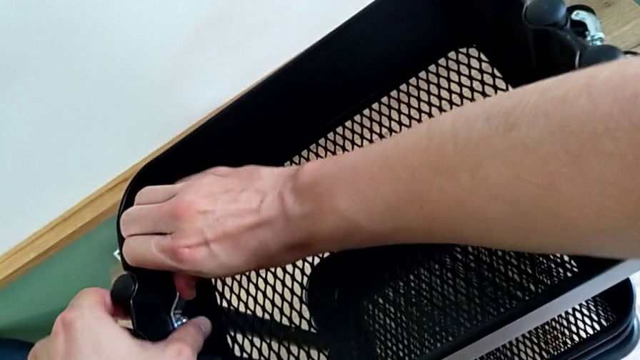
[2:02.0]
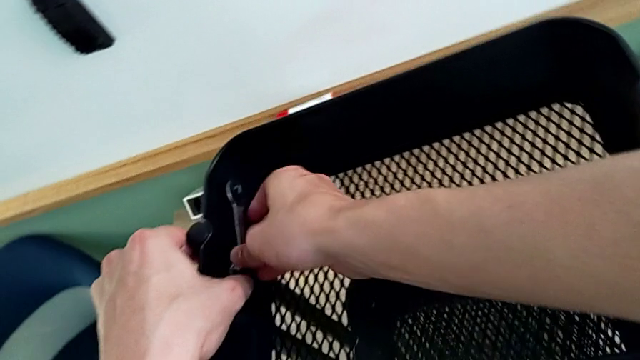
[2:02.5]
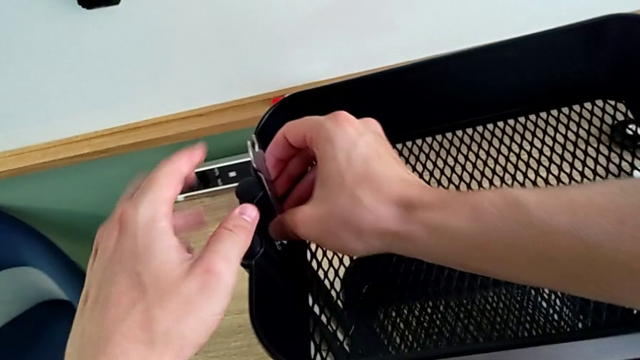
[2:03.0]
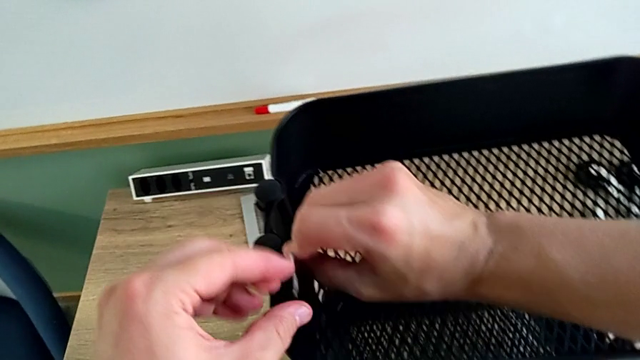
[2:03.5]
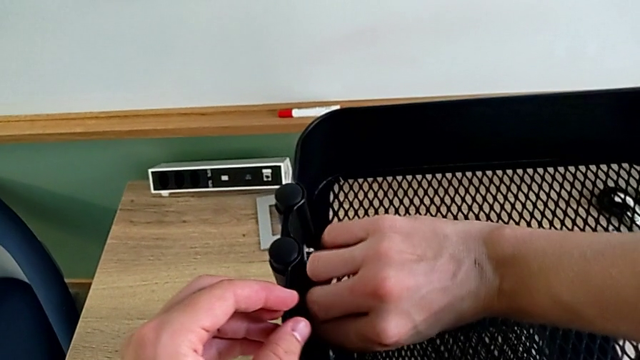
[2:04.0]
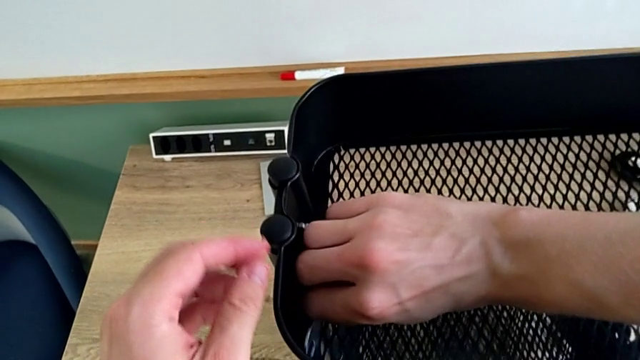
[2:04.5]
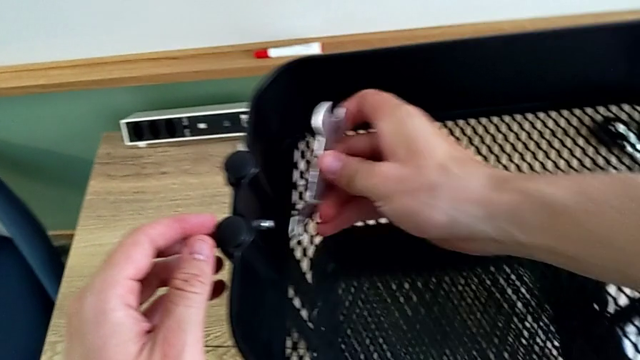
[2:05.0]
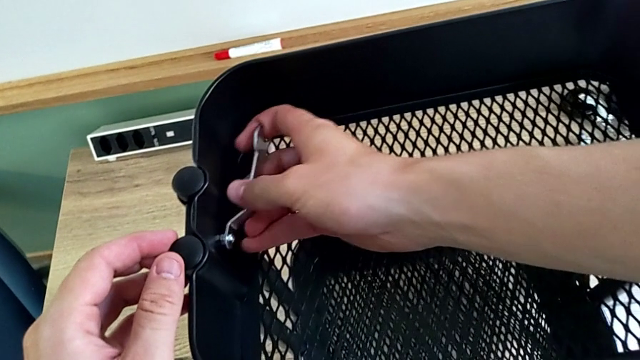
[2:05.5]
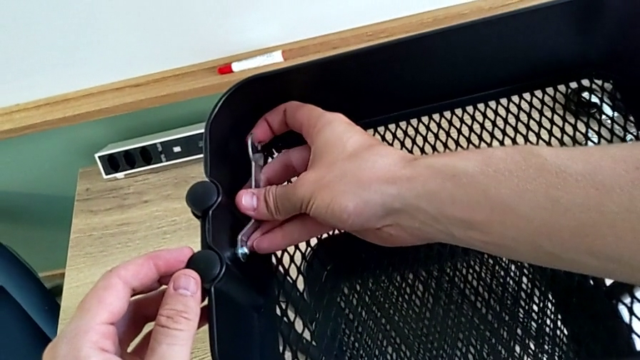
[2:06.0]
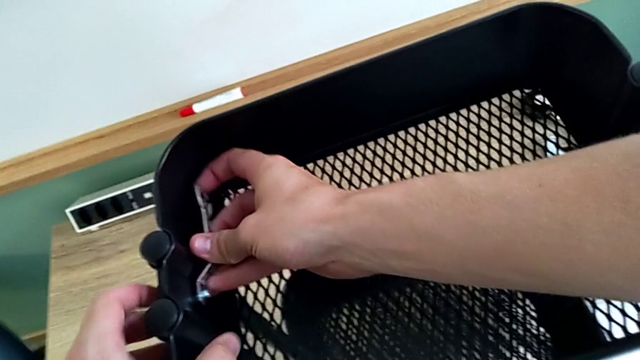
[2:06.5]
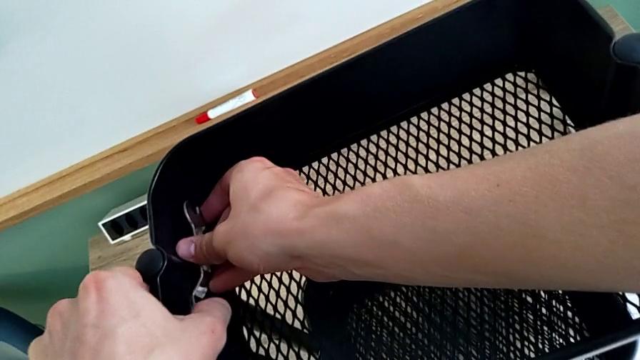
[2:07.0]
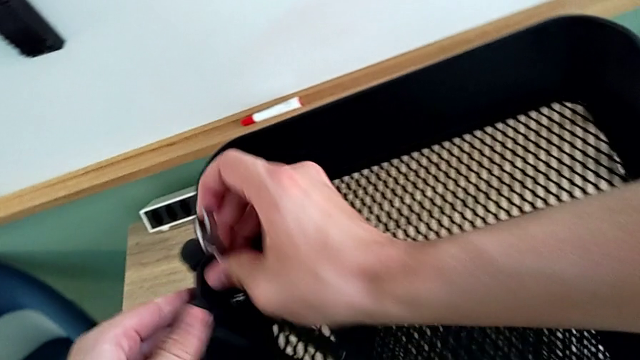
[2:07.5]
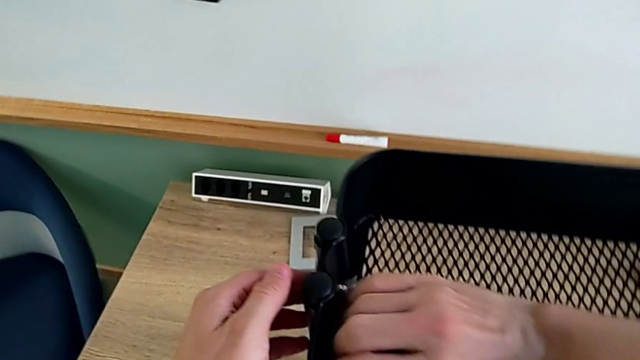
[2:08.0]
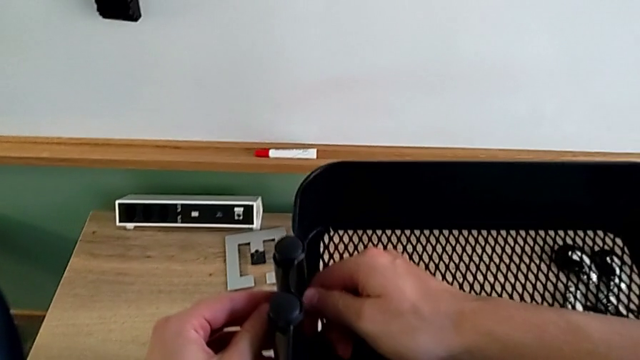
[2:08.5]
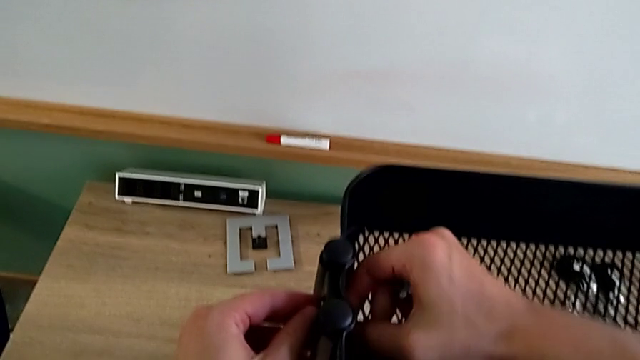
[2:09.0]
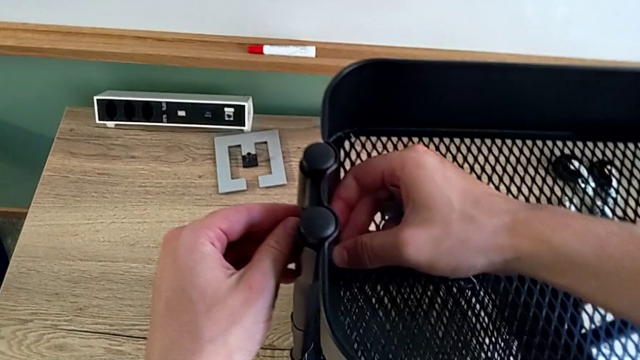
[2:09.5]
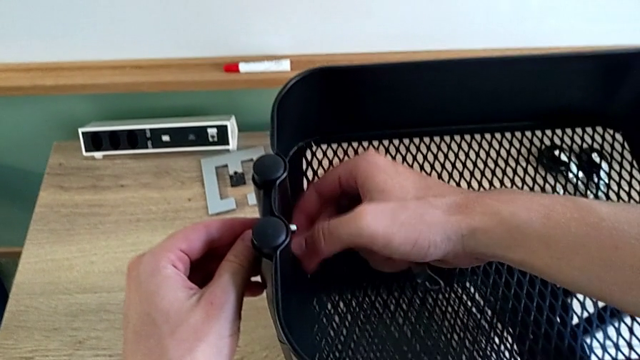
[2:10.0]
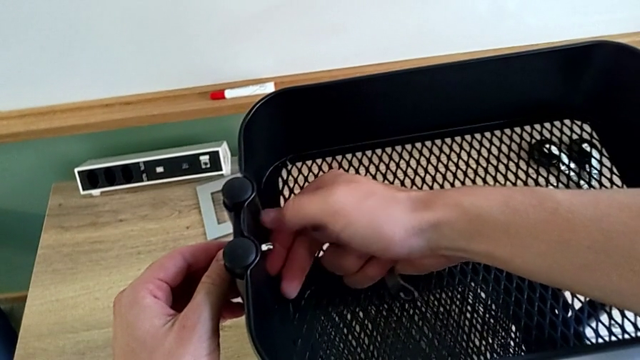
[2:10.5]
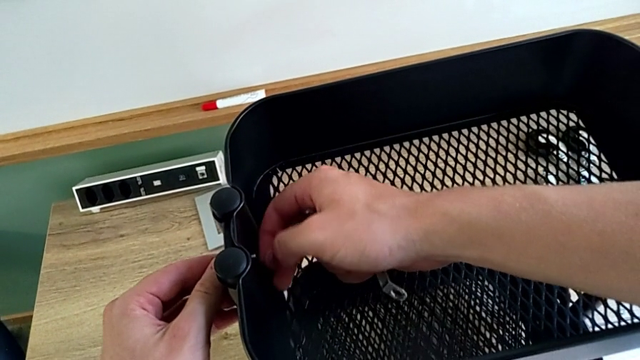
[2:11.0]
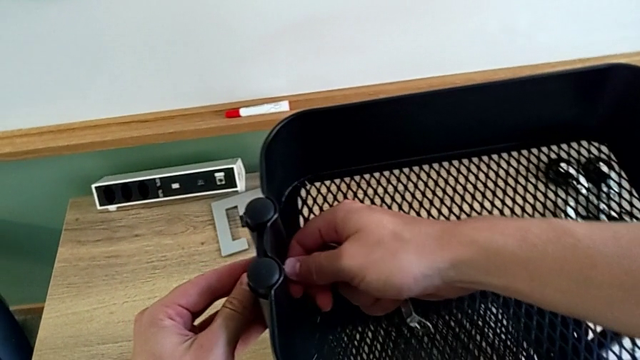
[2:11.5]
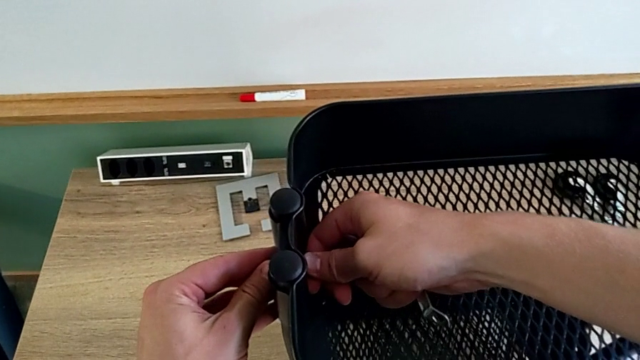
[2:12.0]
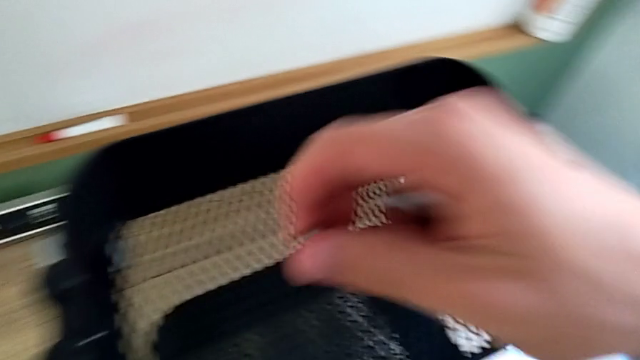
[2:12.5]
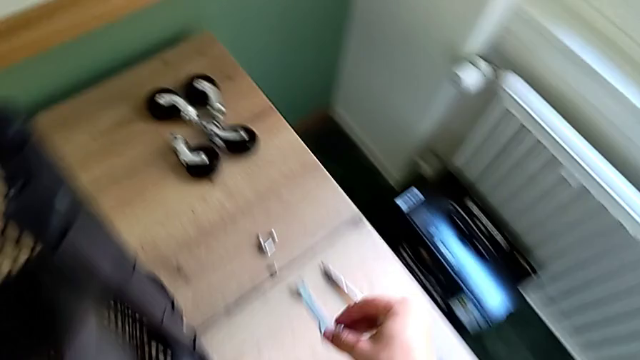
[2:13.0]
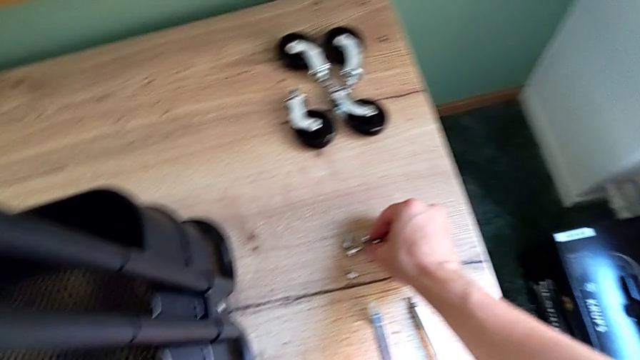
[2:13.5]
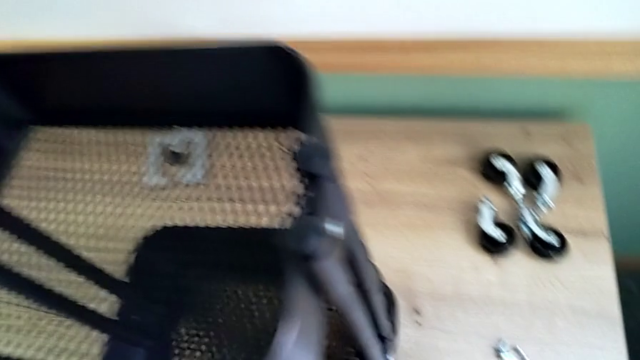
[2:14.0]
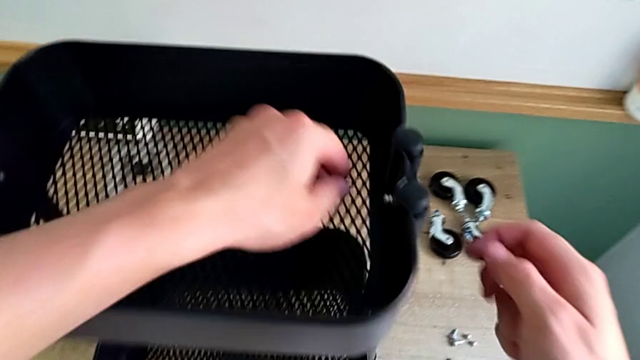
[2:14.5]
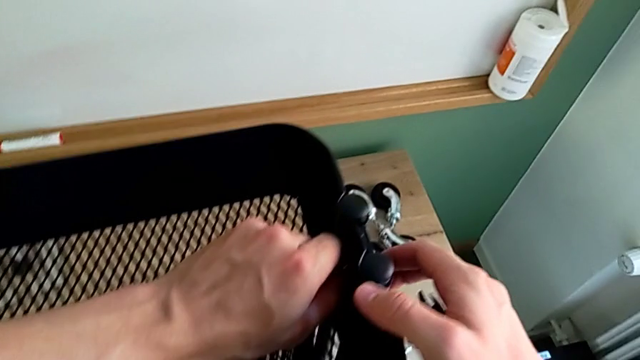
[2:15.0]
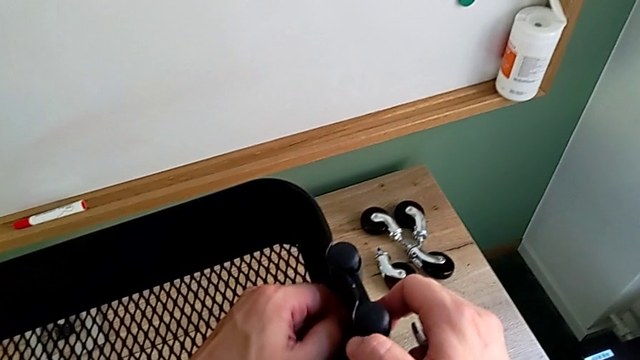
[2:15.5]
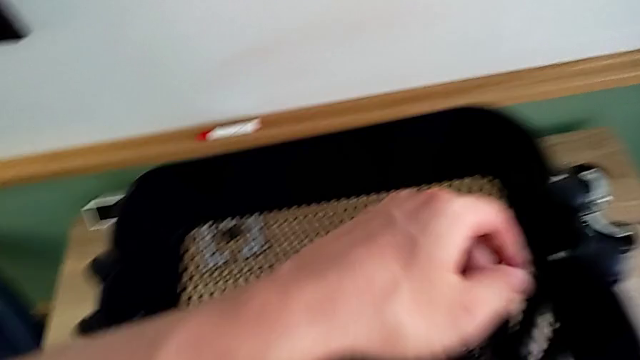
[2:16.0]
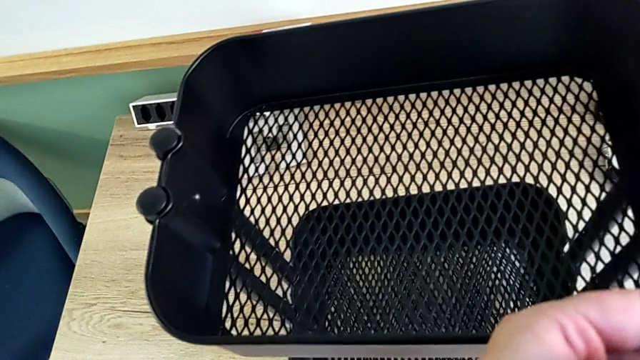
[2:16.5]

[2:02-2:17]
The camera wearer is disassembling the top tray of the shelf. They rotate the hexagonal wrench, unscrew the bracket, place the hexagon cap nut, approach the hex nut and grab it.

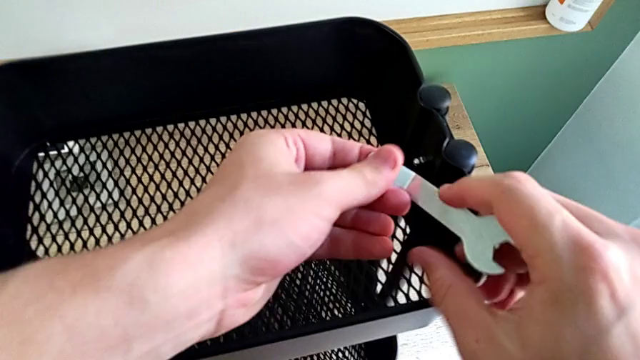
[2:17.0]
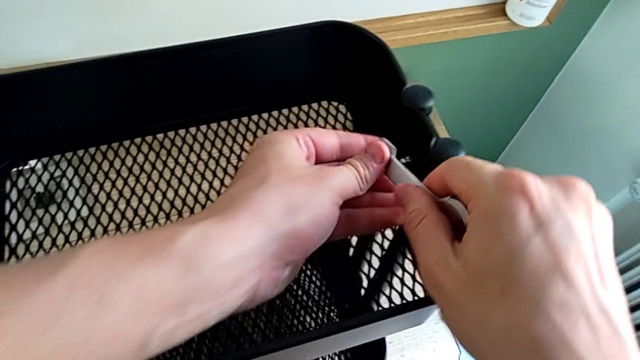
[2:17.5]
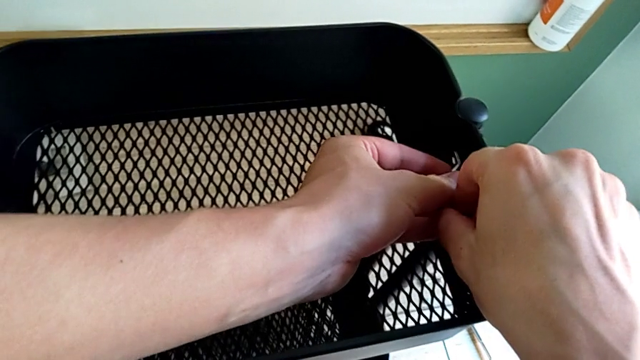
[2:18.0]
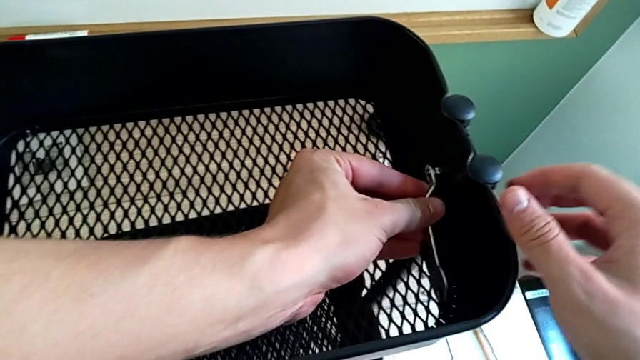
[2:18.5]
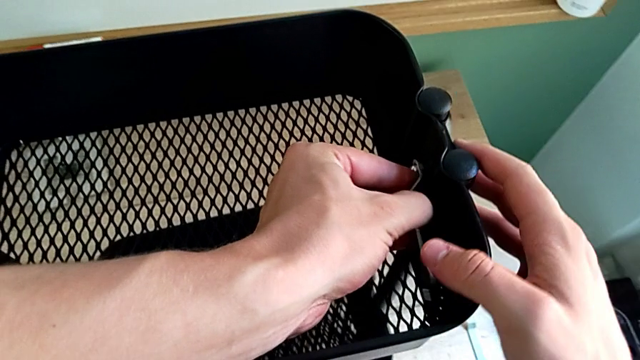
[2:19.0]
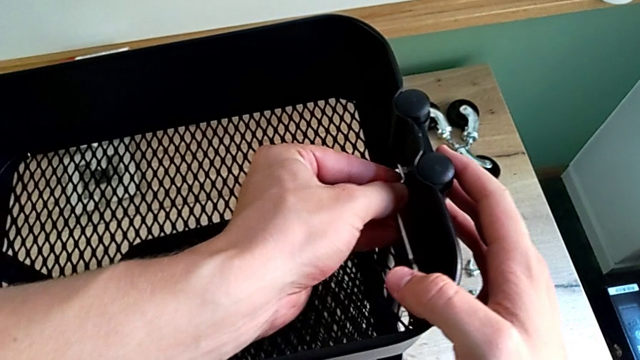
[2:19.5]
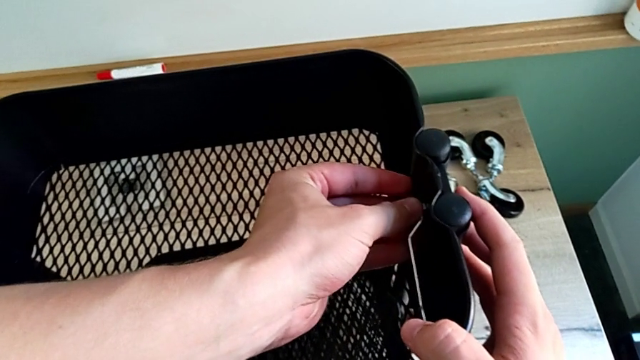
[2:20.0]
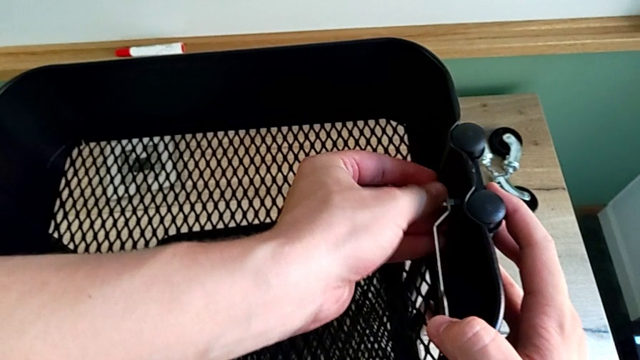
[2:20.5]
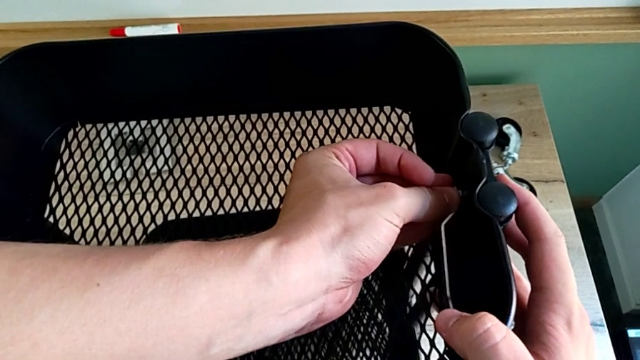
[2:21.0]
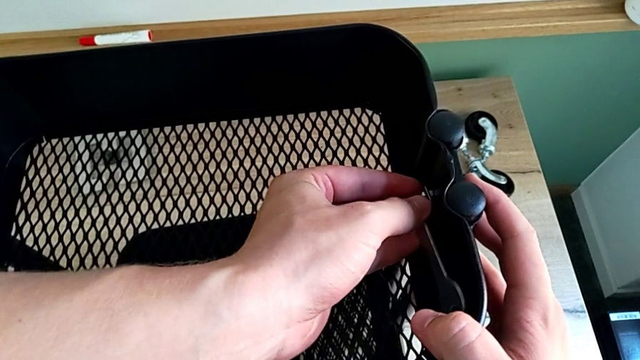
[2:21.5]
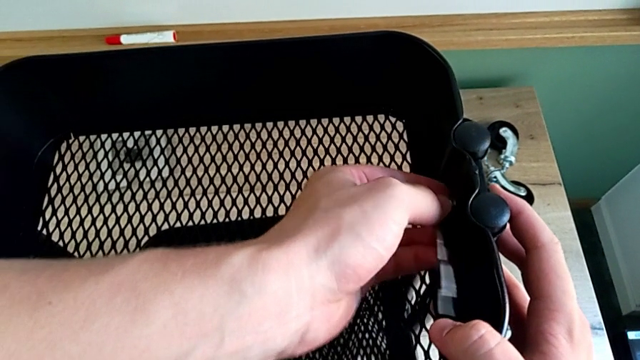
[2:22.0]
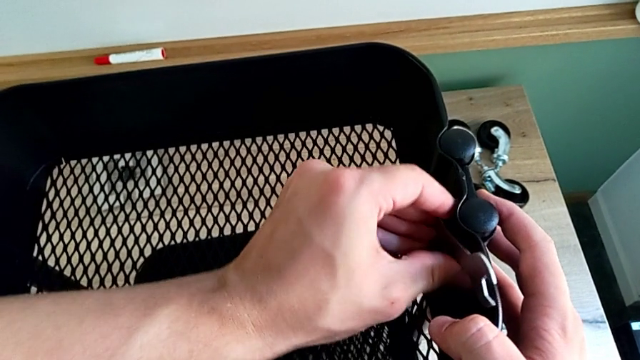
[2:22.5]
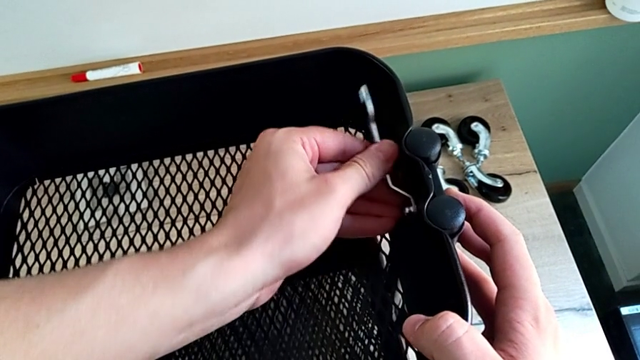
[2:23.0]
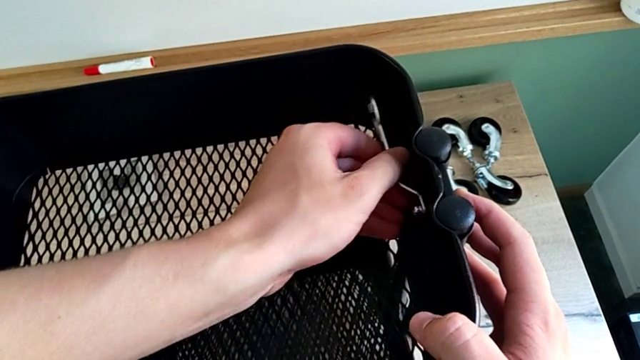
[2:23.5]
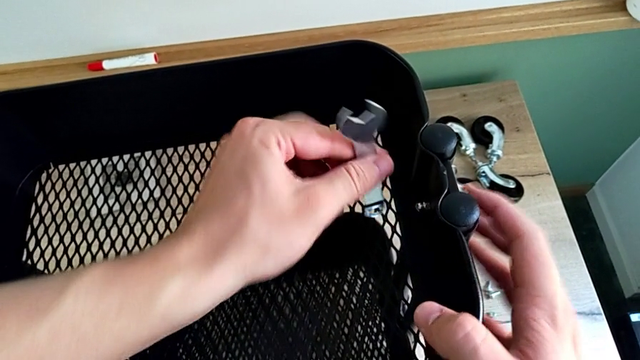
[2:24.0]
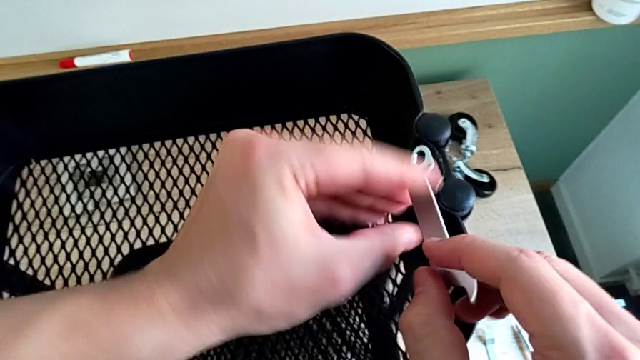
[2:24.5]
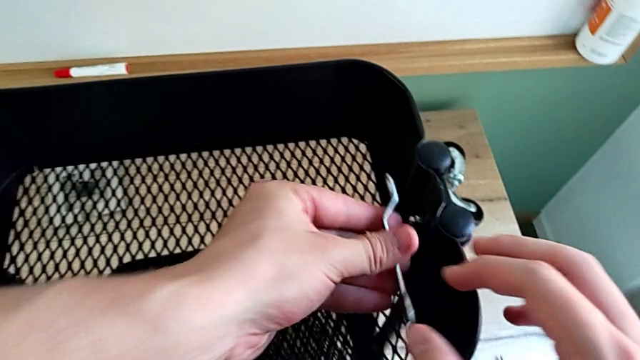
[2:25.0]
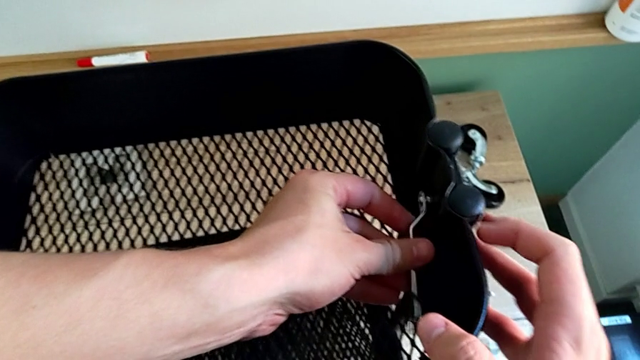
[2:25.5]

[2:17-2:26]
The camera wearer is disassembling the top tray of the shelf. They insert the hexagonal wrench and begin to rotate it.
